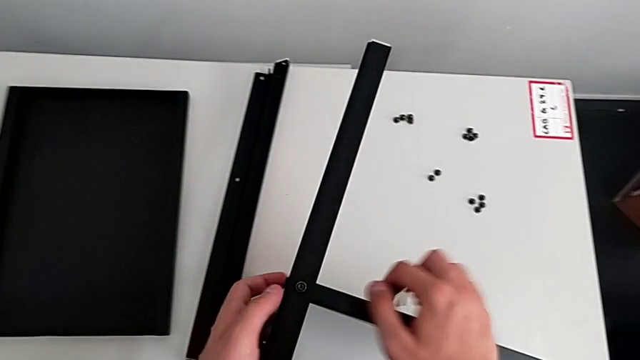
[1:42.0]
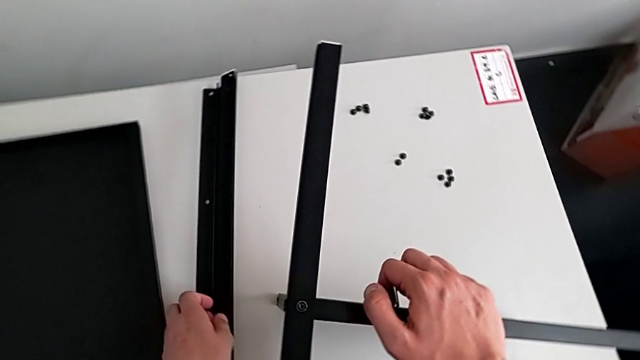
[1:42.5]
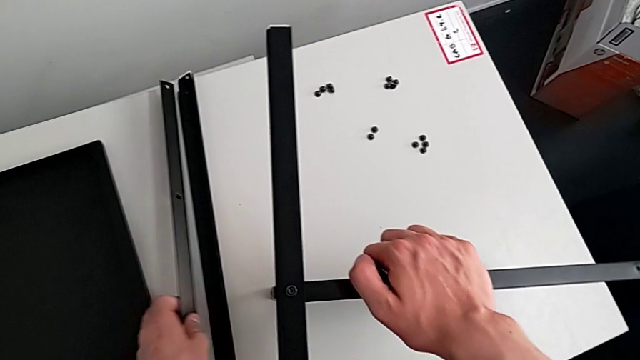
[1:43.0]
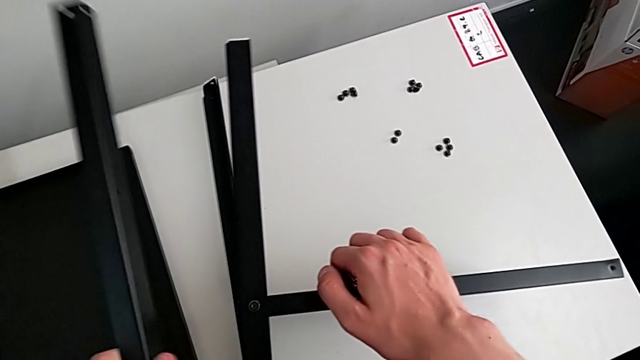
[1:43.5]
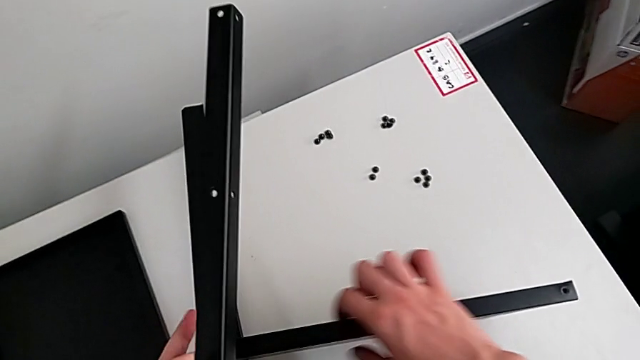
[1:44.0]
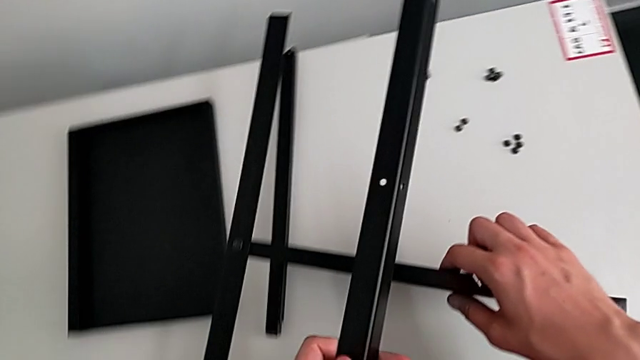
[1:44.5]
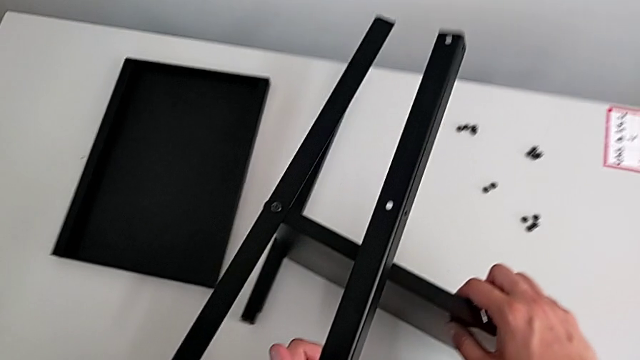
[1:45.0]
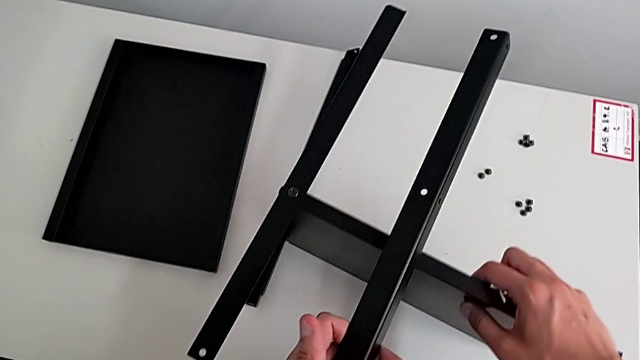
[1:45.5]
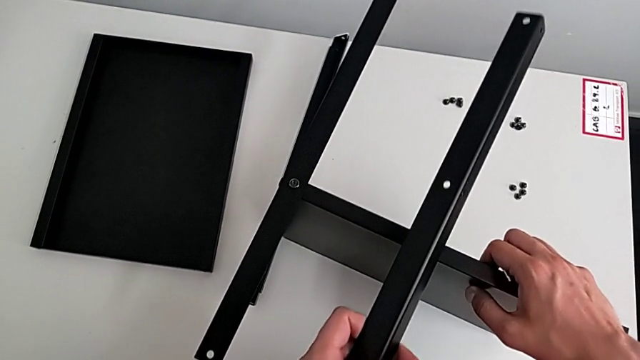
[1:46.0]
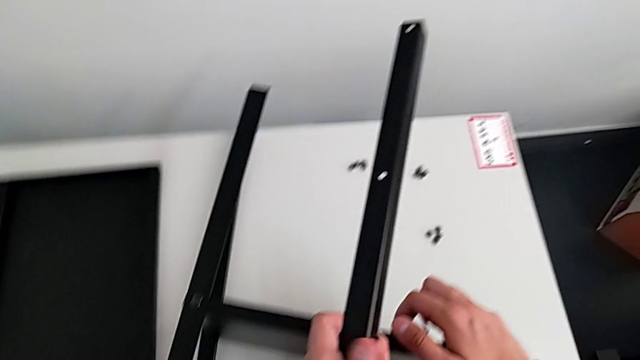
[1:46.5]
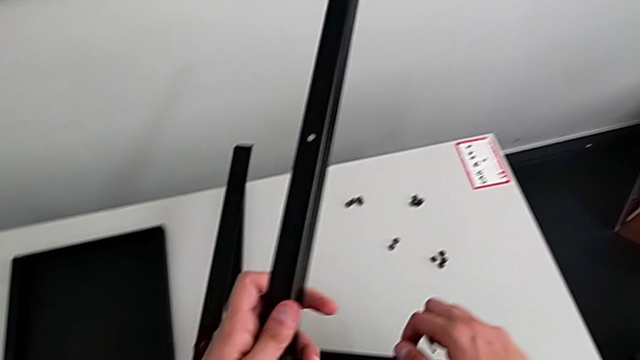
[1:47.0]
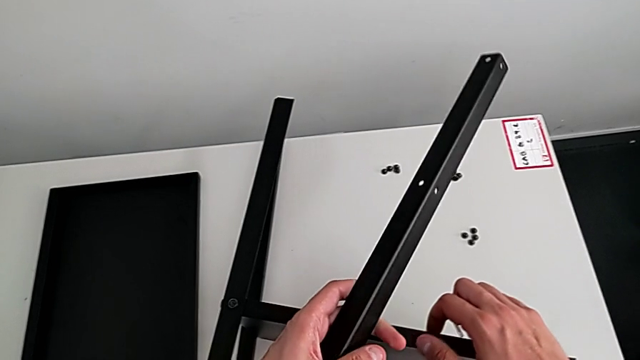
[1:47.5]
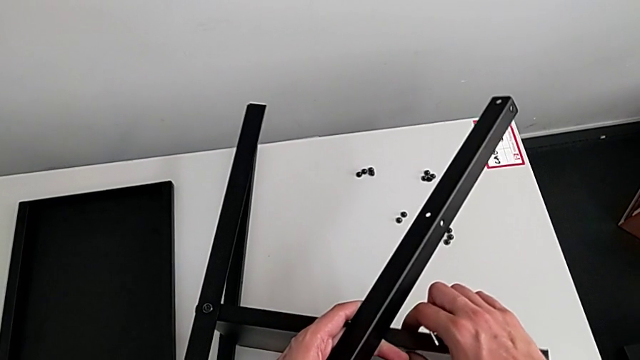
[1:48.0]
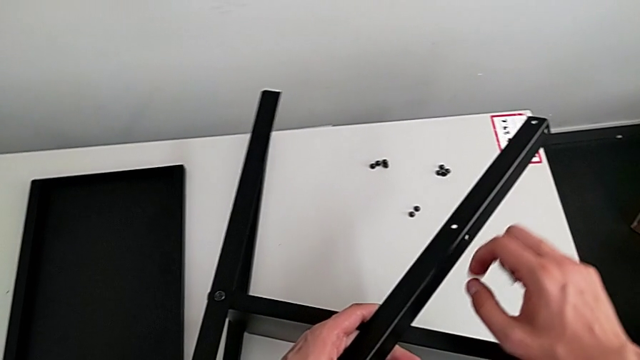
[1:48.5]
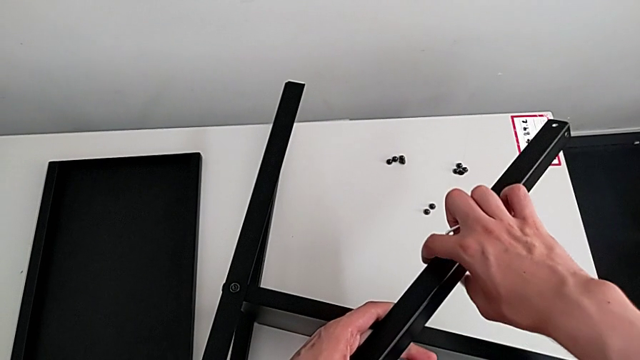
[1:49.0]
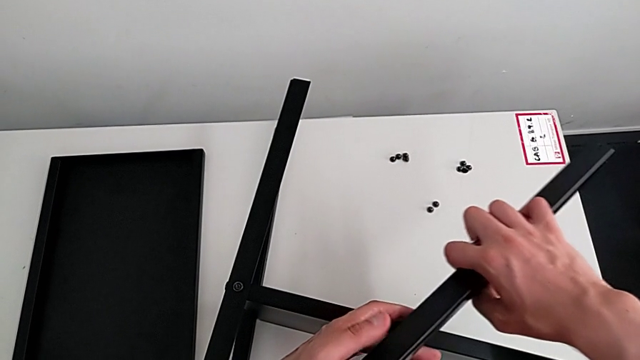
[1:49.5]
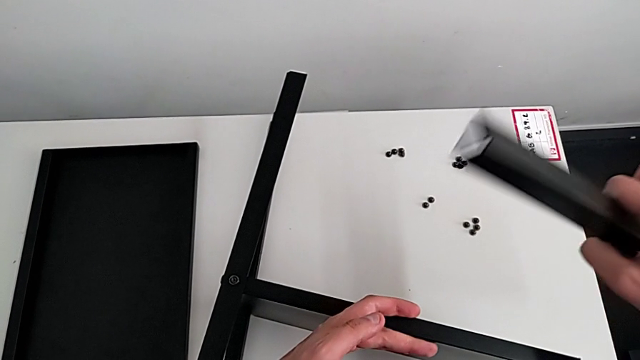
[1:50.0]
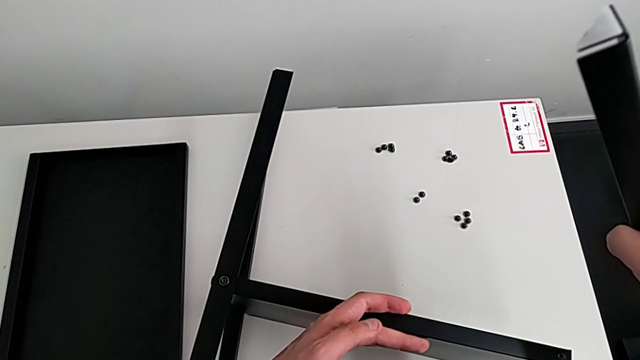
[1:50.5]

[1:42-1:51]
The camera wearer is assembling the table with the furniture. They grab the leg, wrongly approach the tray and hold it.

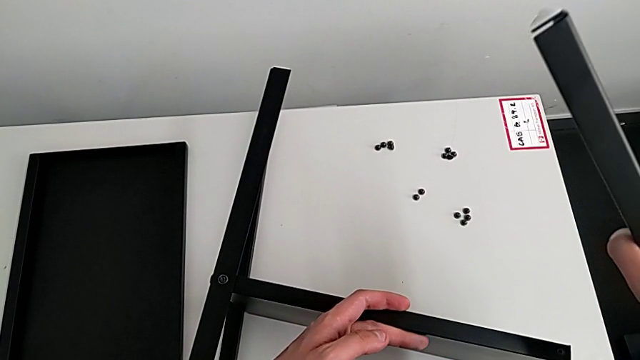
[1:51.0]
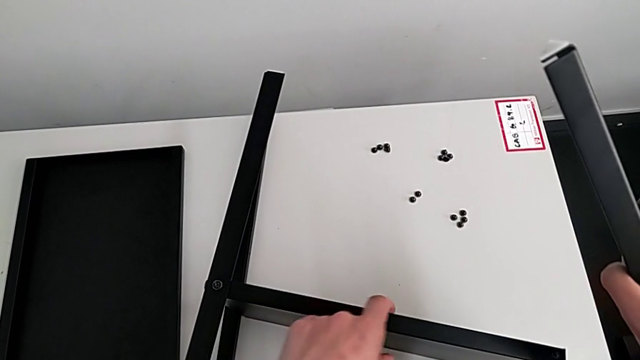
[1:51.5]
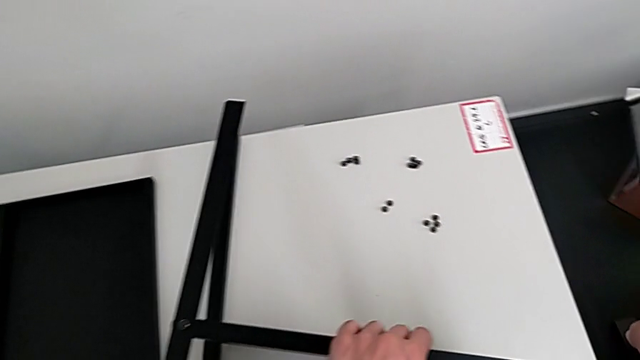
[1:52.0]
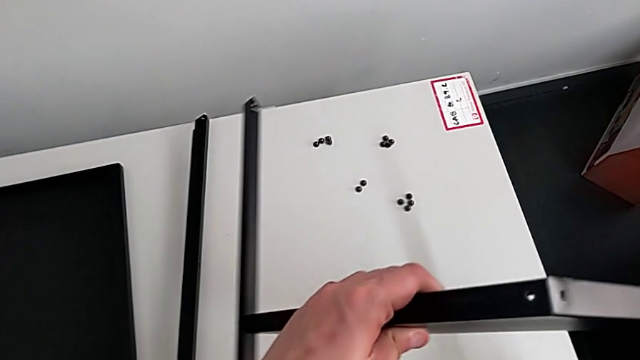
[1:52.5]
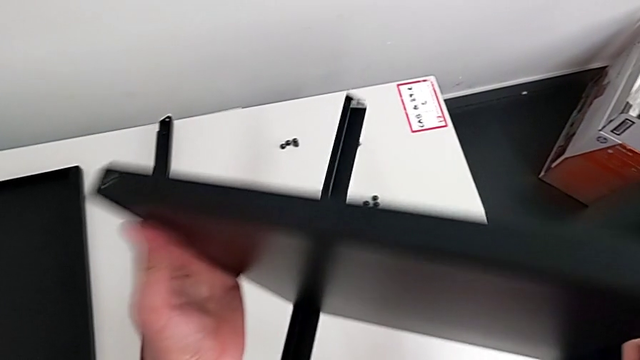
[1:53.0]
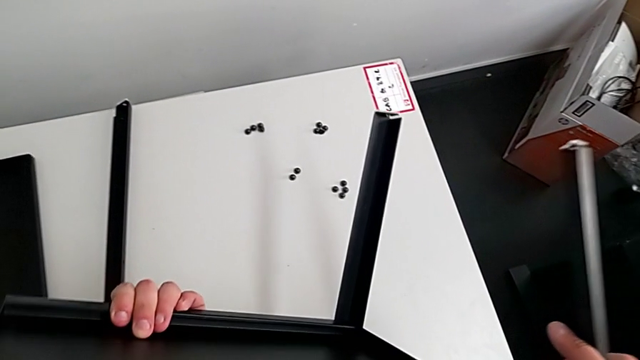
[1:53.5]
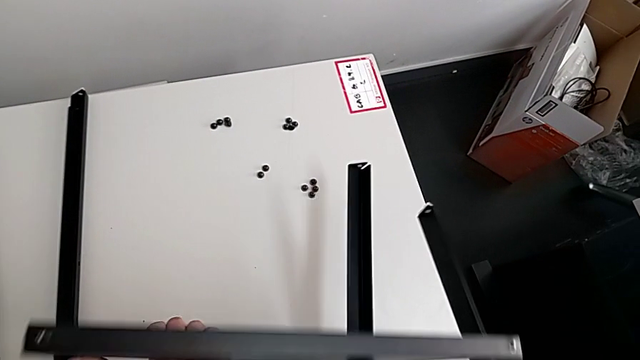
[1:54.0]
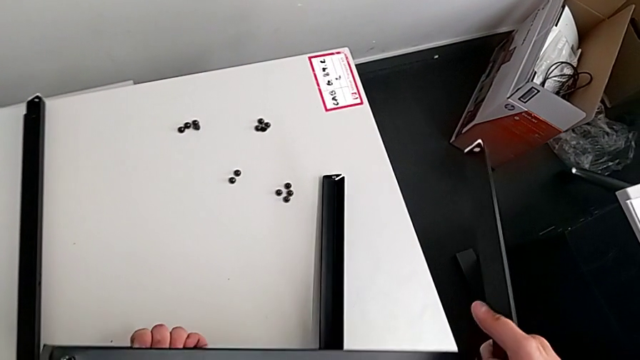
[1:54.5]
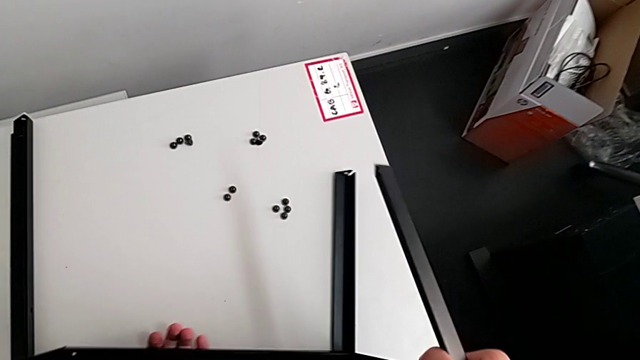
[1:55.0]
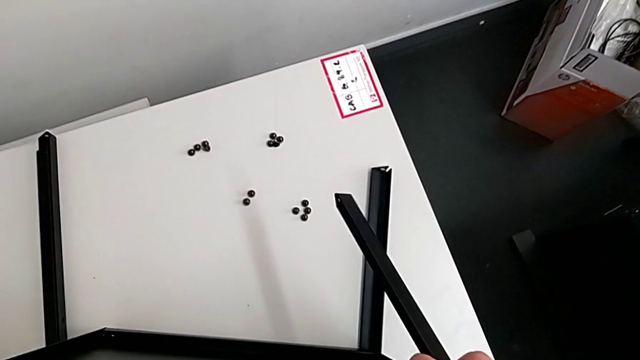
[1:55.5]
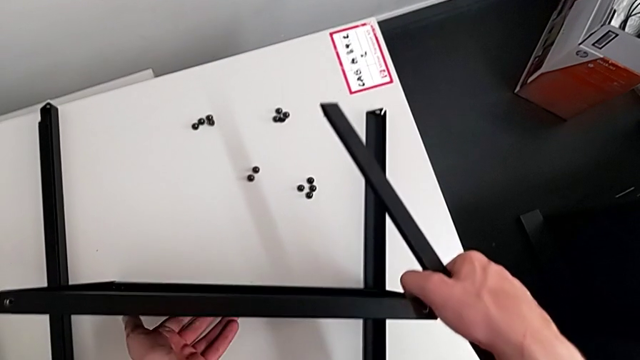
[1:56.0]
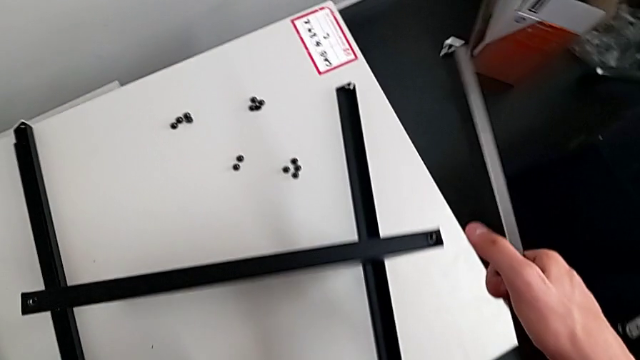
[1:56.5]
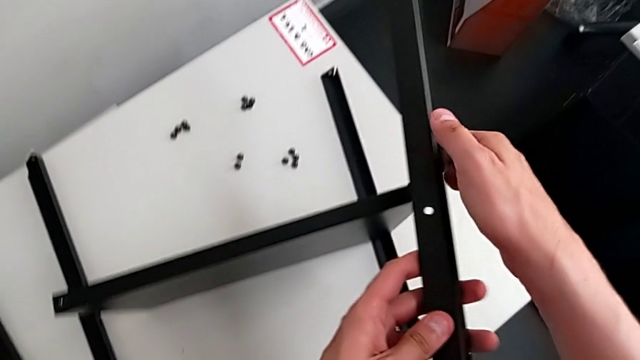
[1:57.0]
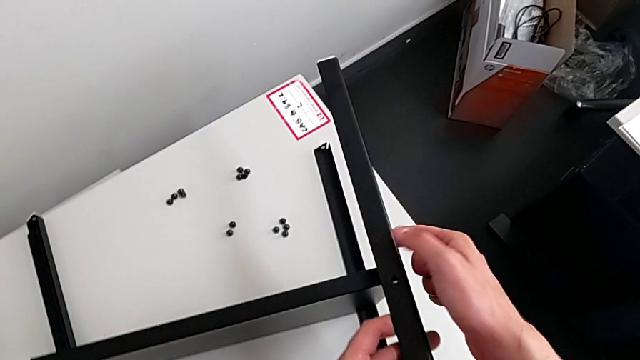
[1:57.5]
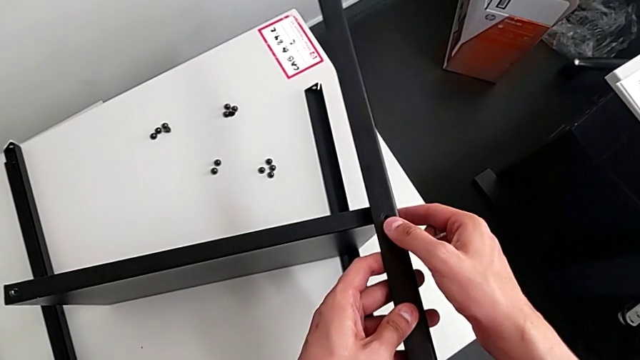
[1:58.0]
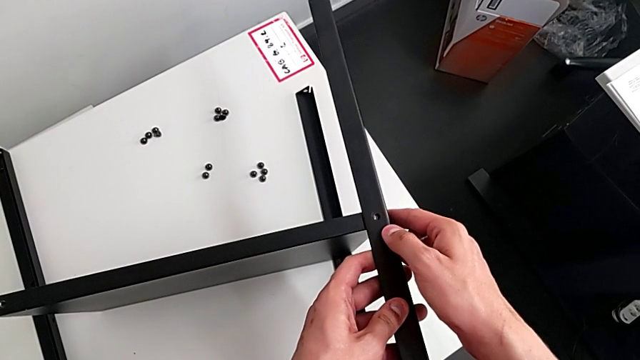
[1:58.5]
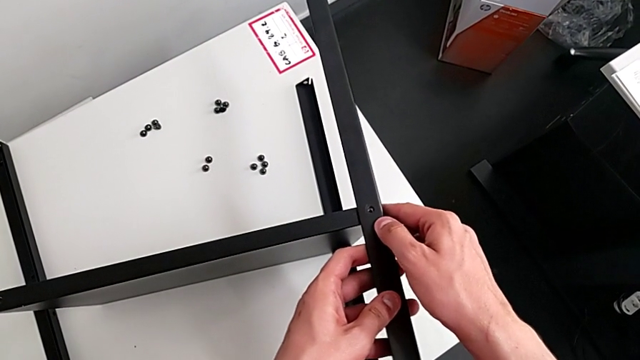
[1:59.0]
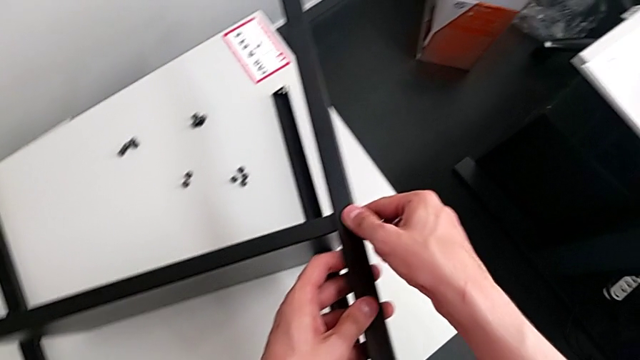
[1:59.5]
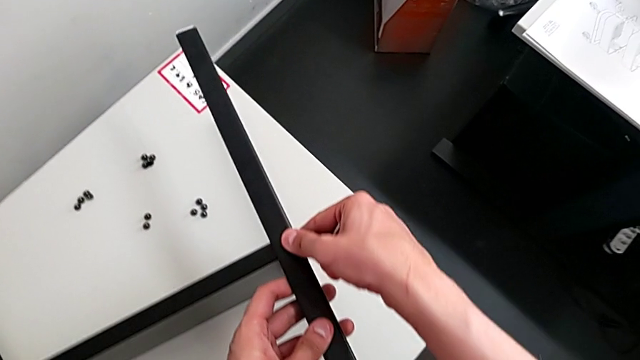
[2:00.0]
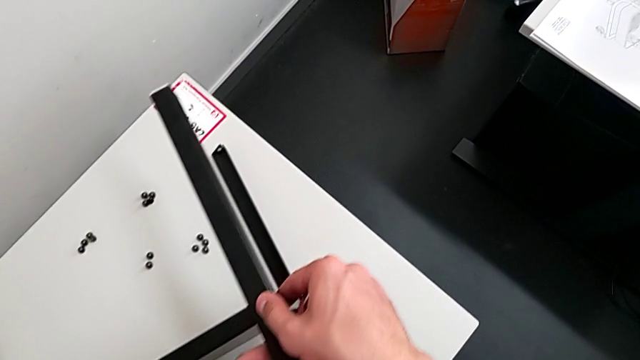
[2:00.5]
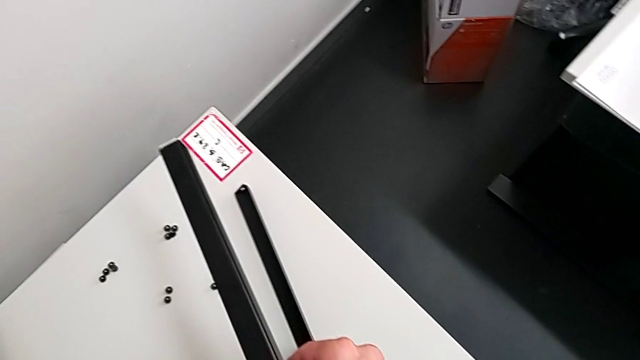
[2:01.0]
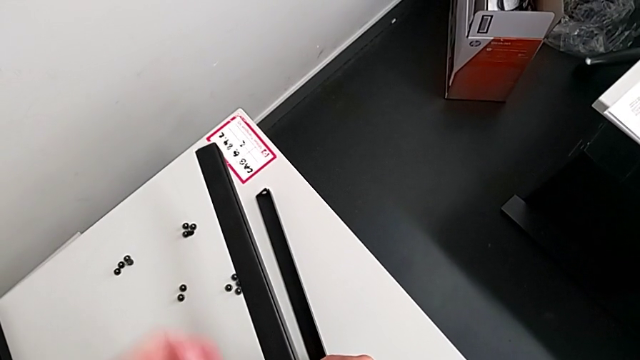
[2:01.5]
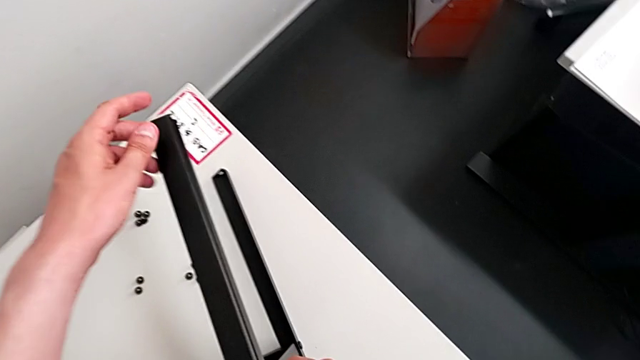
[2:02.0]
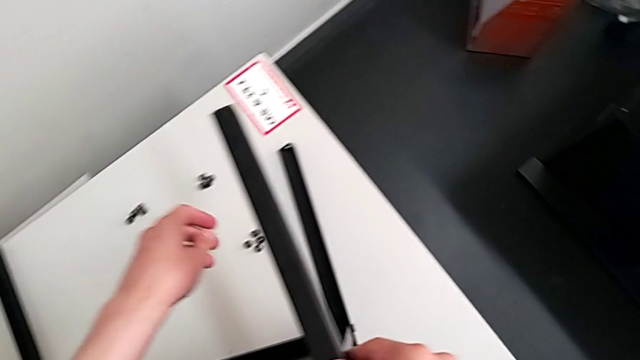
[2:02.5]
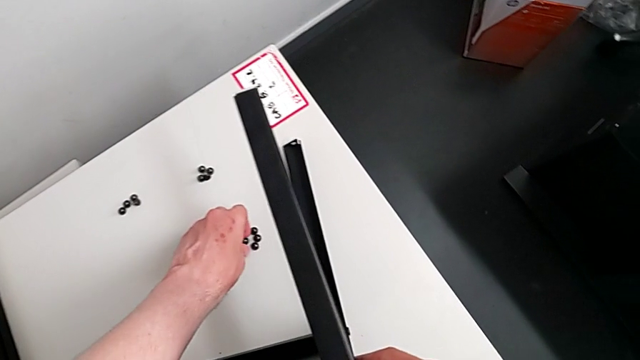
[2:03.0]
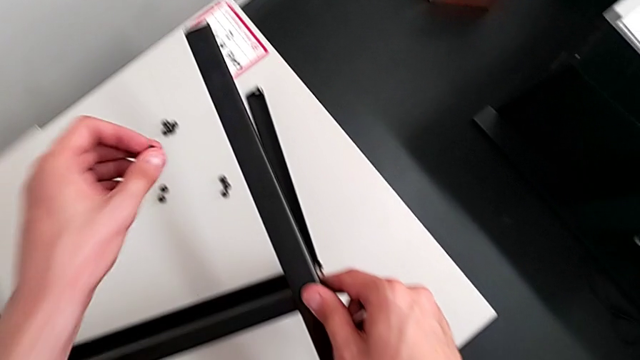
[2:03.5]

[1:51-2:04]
The camera wearer is assembling the table with the furniture. They rotate the tray, place it and align the leg.
